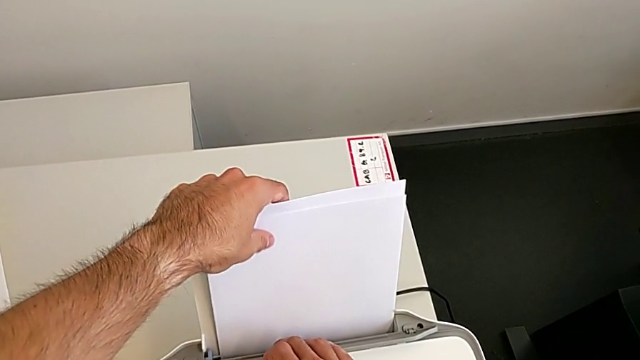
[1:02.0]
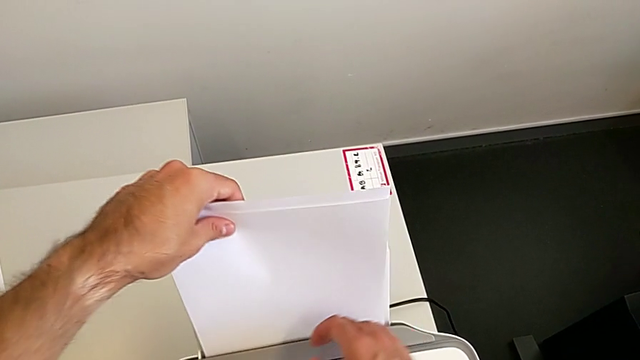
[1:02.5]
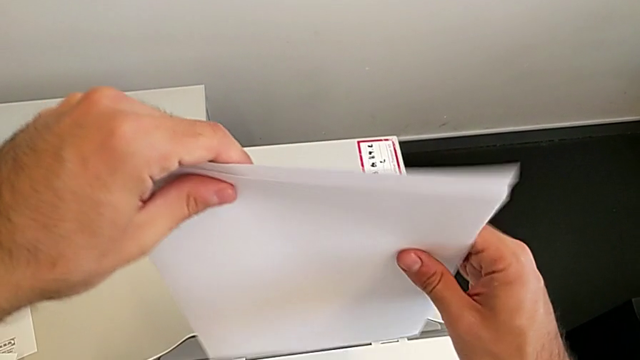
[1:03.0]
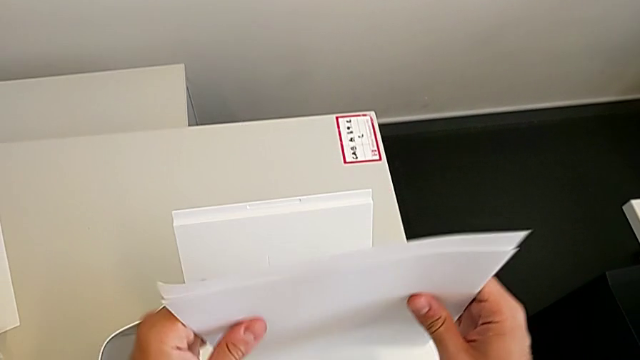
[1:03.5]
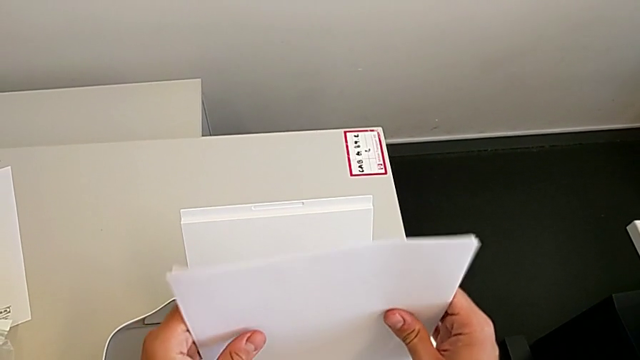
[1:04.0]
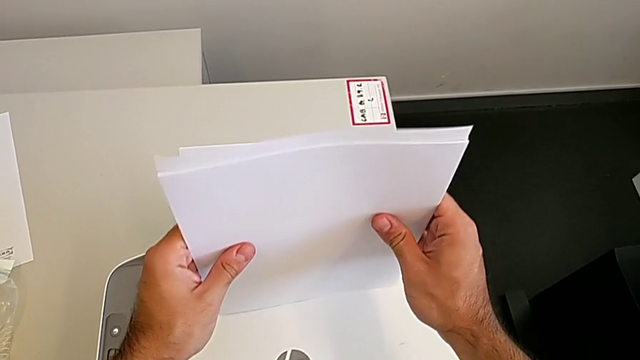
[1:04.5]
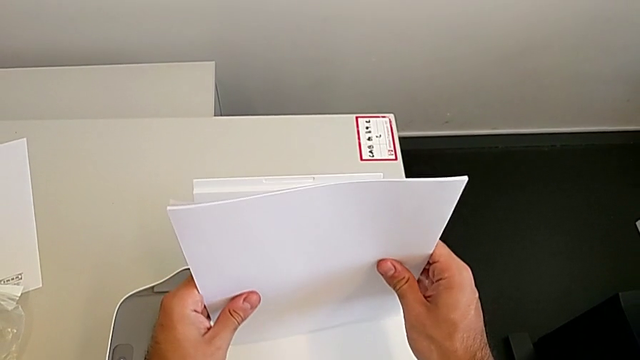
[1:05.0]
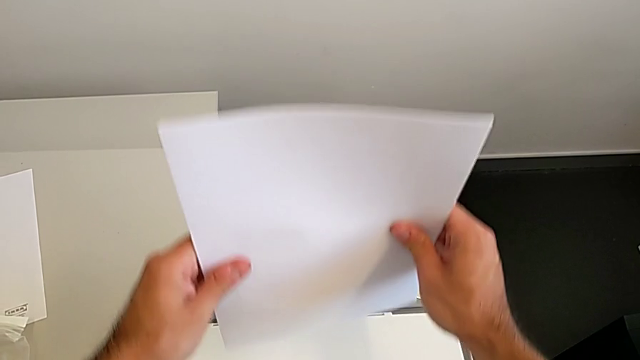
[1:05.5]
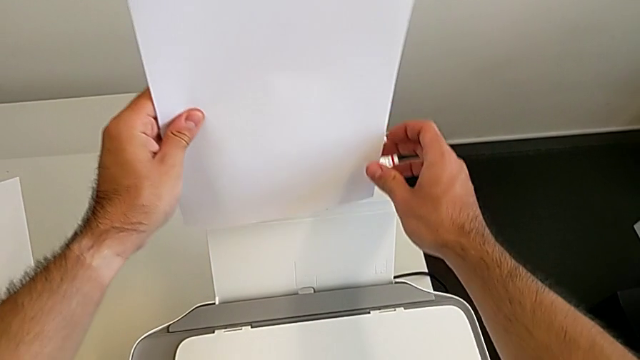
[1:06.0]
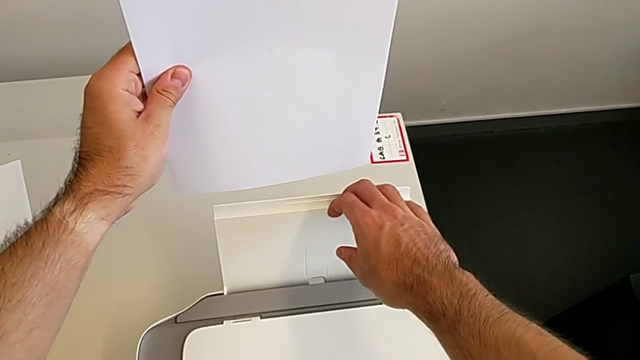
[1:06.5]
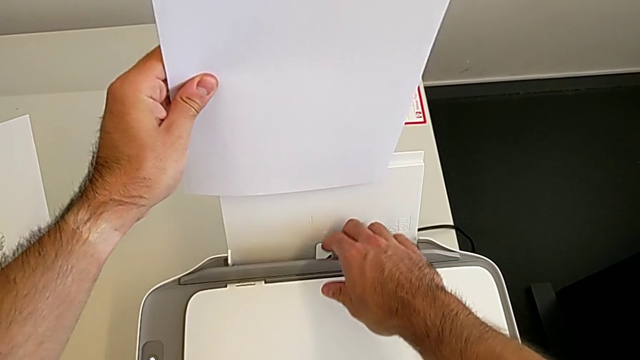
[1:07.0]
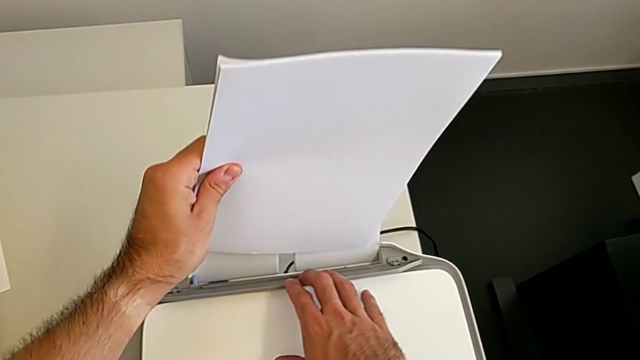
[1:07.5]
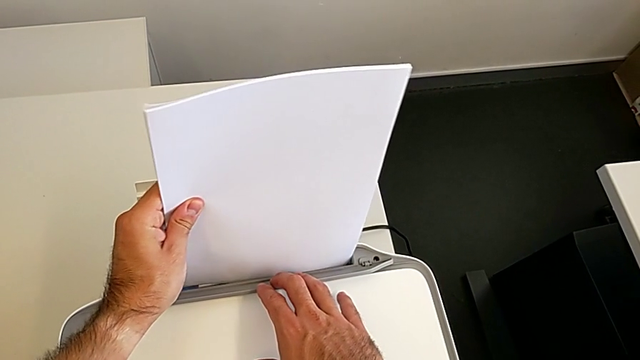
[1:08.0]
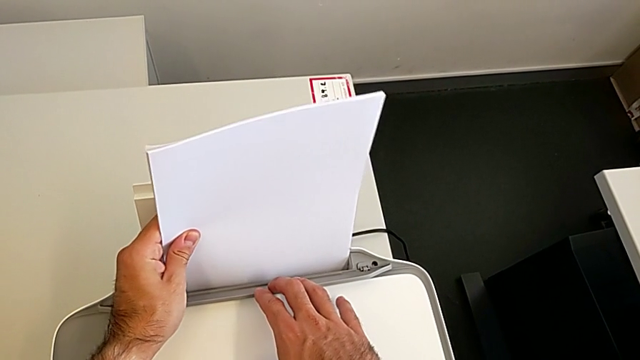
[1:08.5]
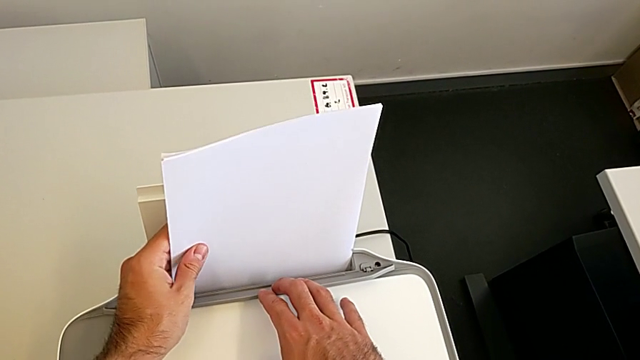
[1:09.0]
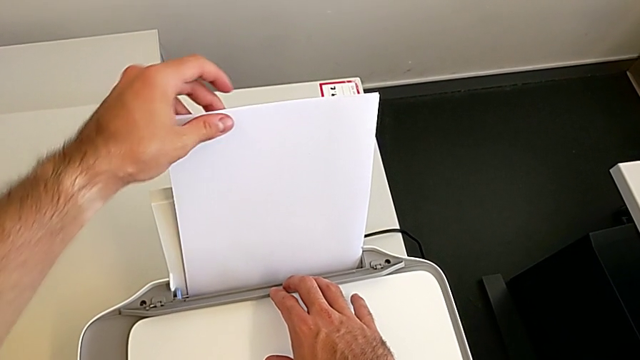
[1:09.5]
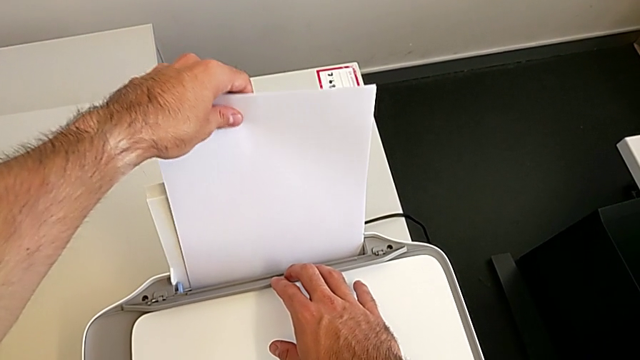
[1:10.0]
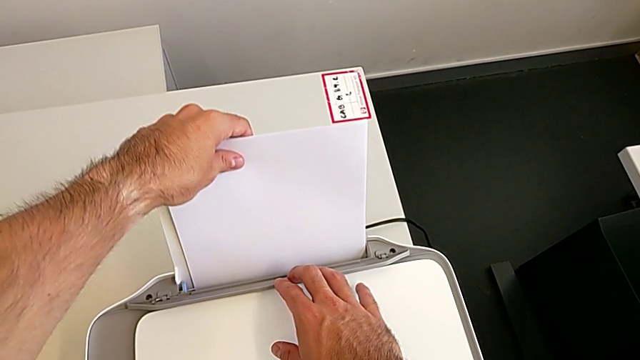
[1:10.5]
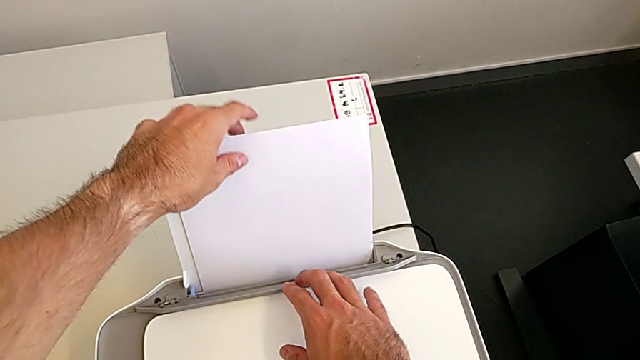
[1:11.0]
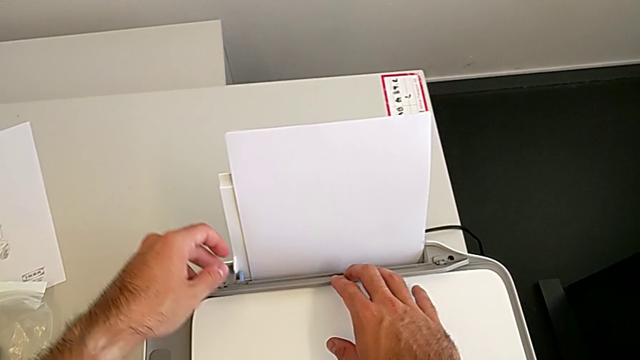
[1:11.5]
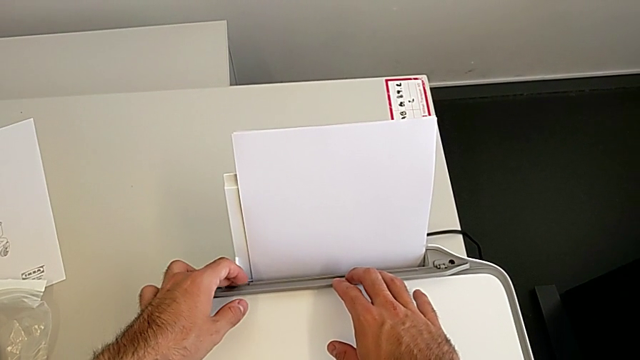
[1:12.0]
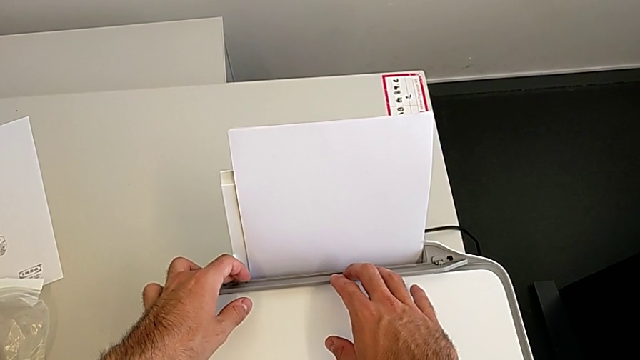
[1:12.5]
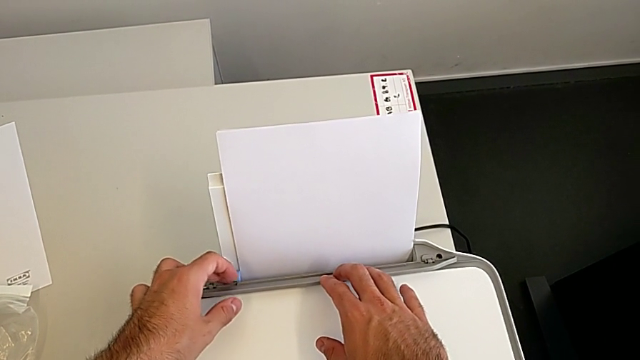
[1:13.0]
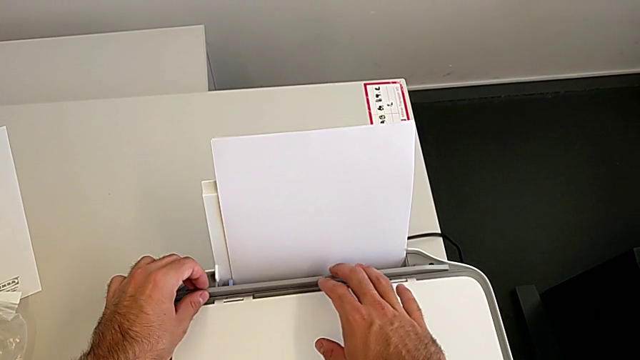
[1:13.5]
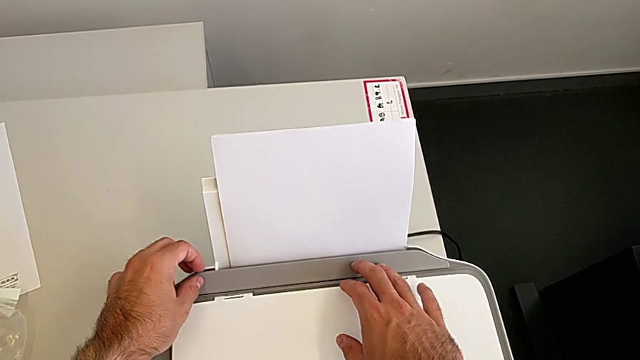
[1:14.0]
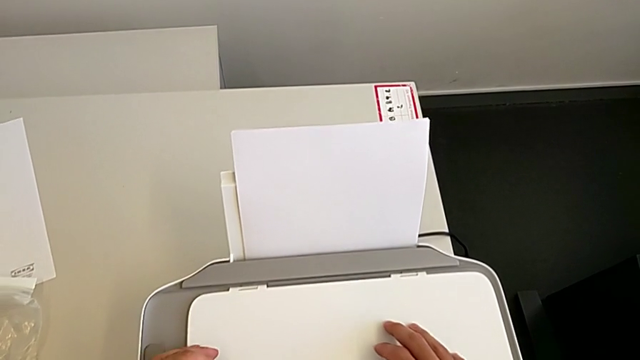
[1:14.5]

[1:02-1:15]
The camera wearer is aligning the paper stand correctly. They align the paper stack, insert it, pull the paper tray, push the tab and close the paper tray.

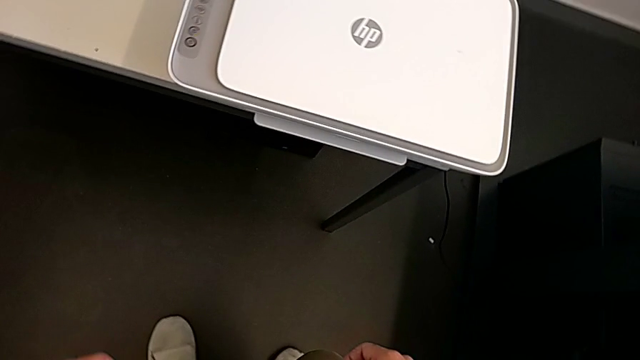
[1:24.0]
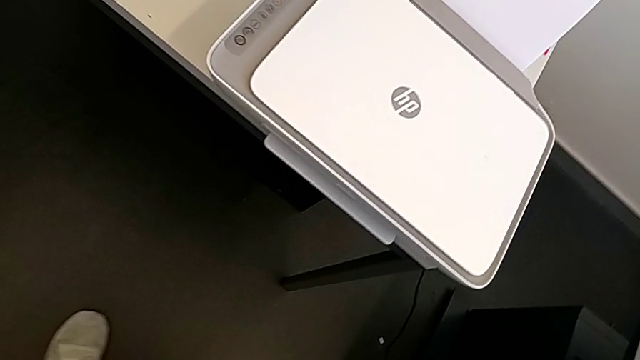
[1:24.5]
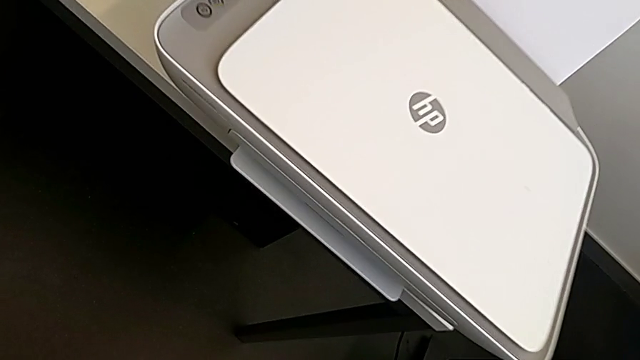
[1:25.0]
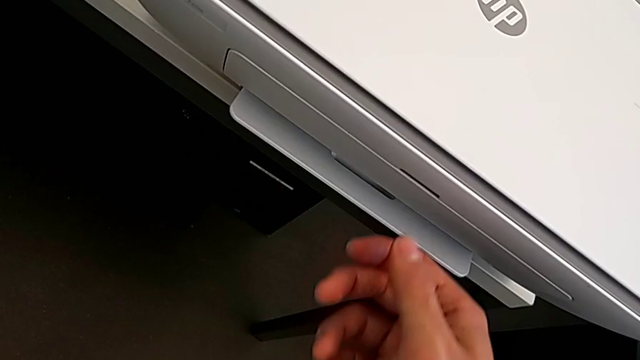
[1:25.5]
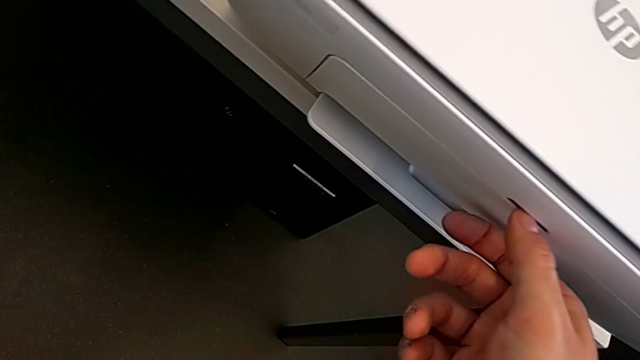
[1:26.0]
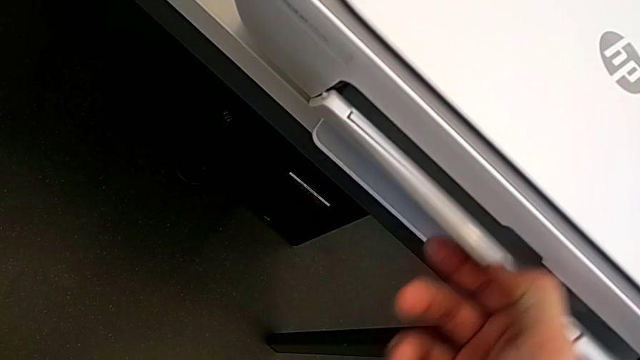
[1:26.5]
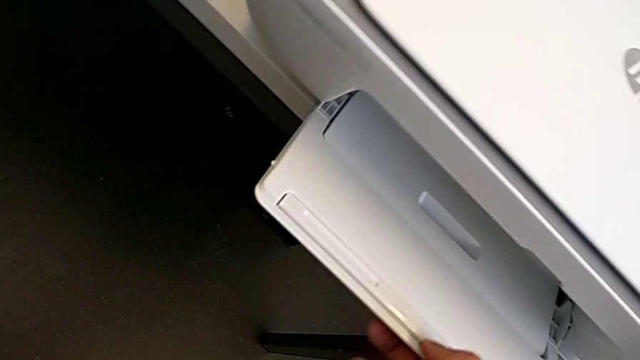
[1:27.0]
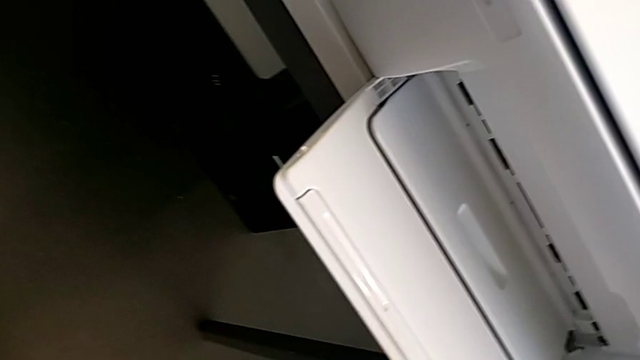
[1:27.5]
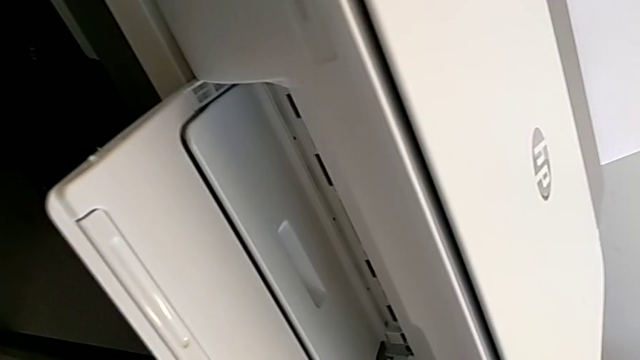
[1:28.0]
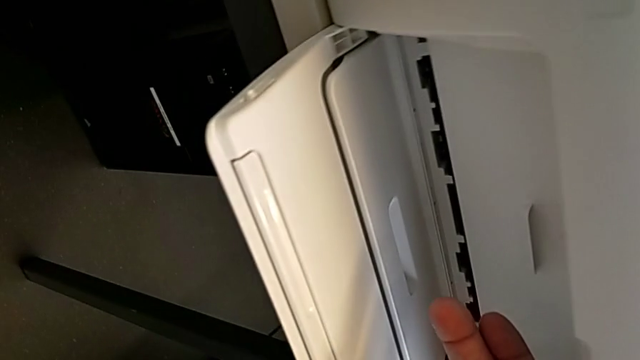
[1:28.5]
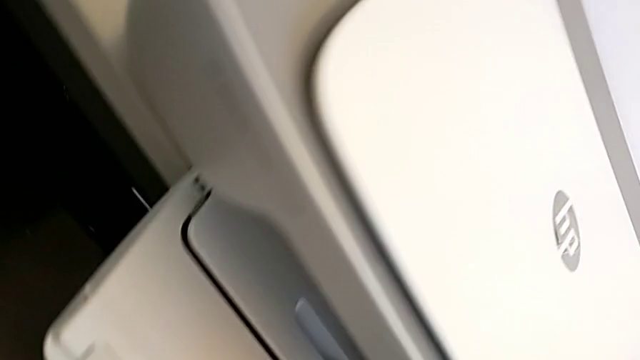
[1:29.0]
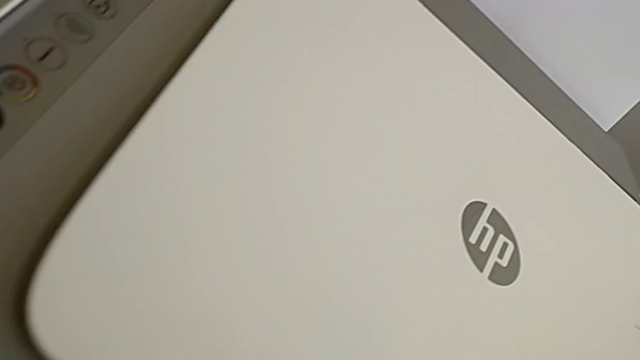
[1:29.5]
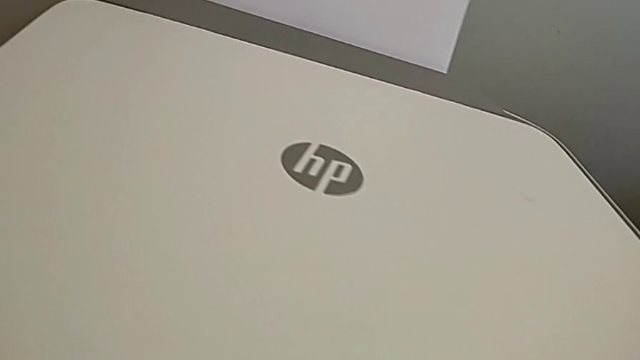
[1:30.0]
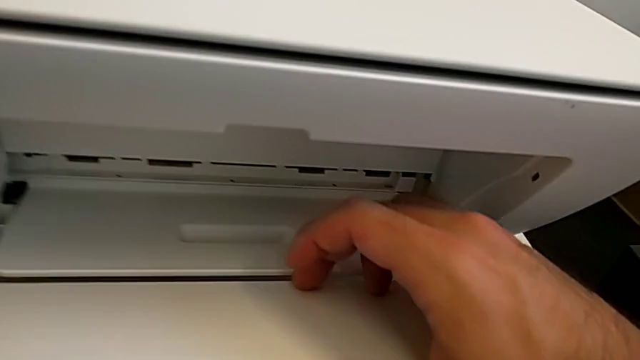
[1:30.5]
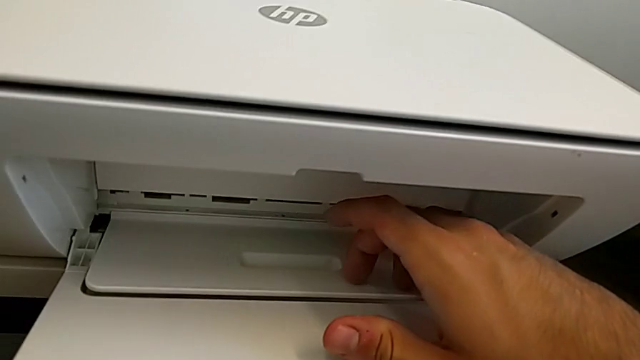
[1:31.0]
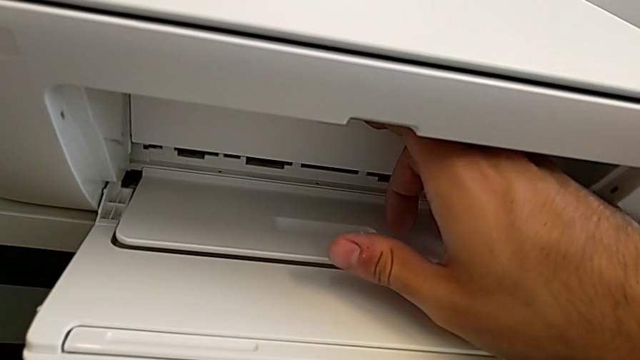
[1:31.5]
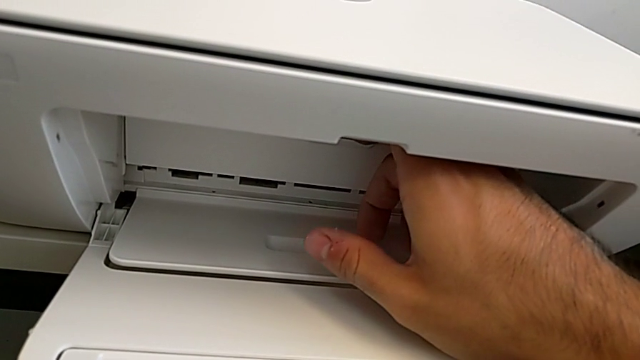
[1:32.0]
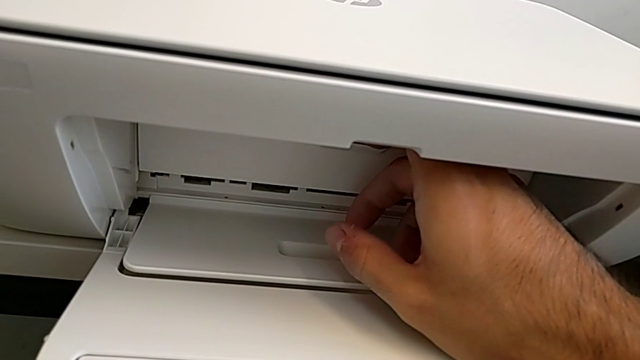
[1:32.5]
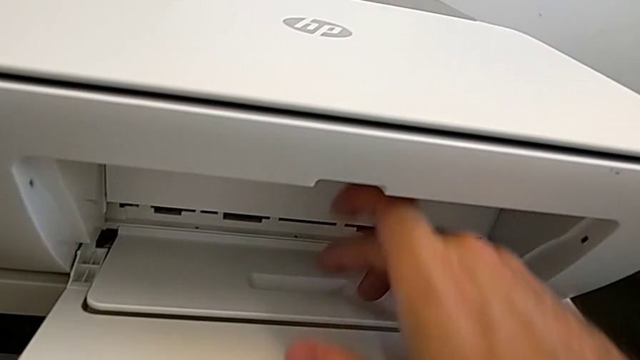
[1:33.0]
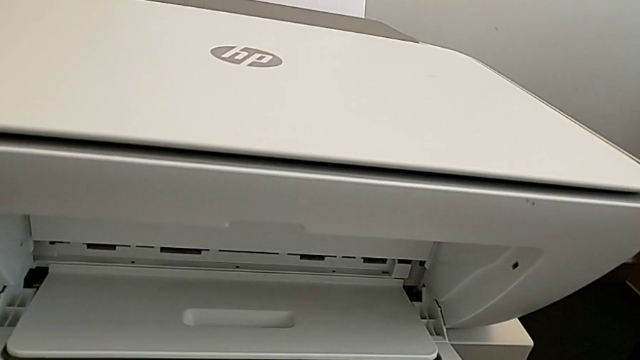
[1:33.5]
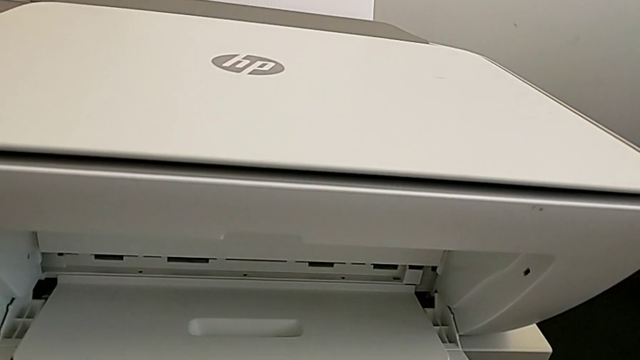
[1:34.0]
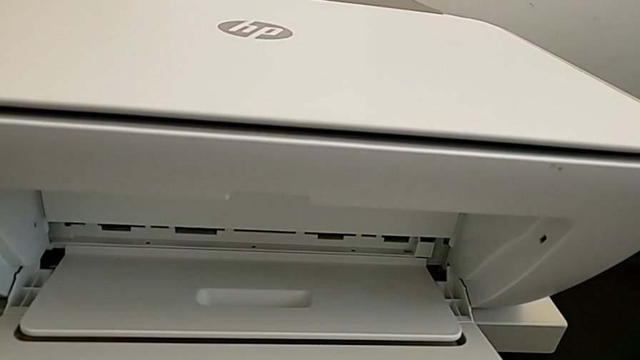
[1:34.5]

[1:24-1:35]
The camera wearer is opening the tray extension. They open the cartridge gate and begin to inspect it.
